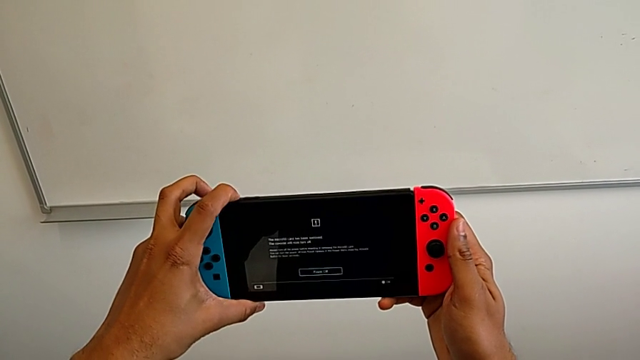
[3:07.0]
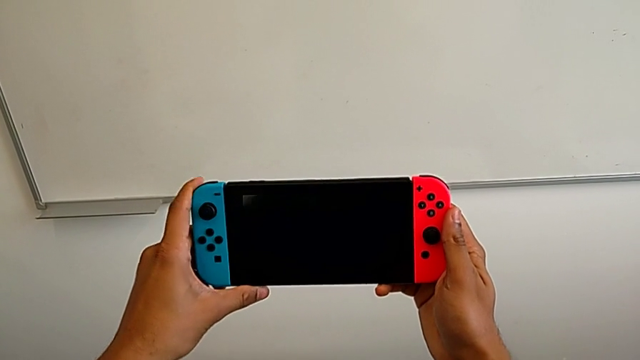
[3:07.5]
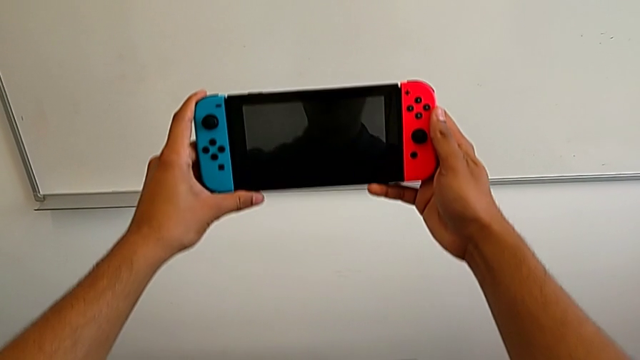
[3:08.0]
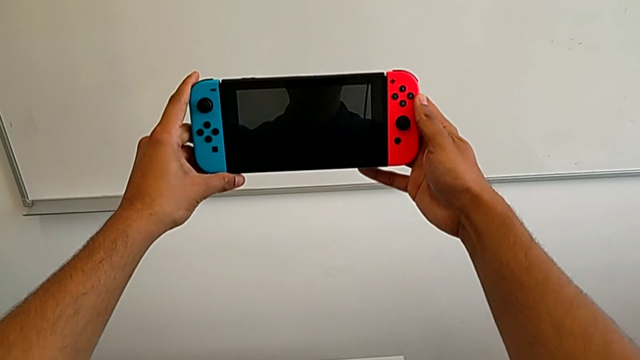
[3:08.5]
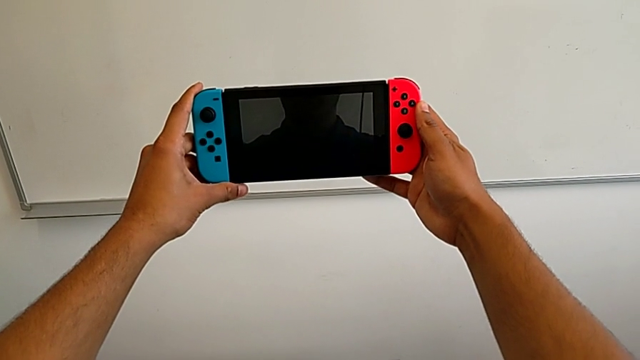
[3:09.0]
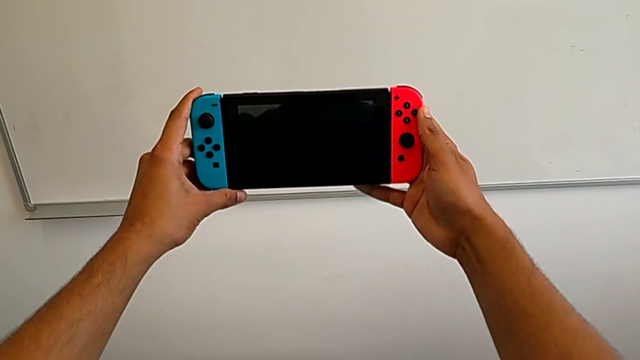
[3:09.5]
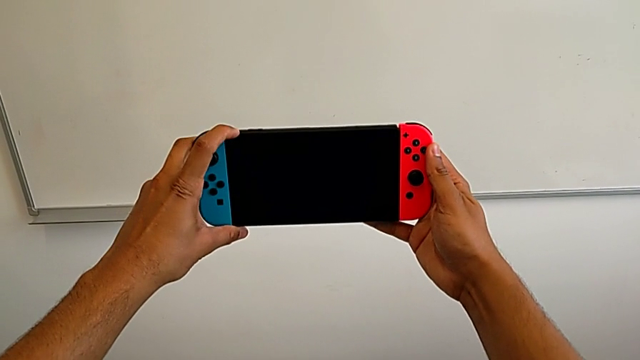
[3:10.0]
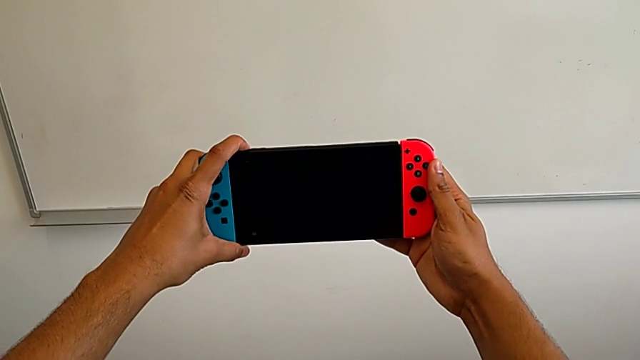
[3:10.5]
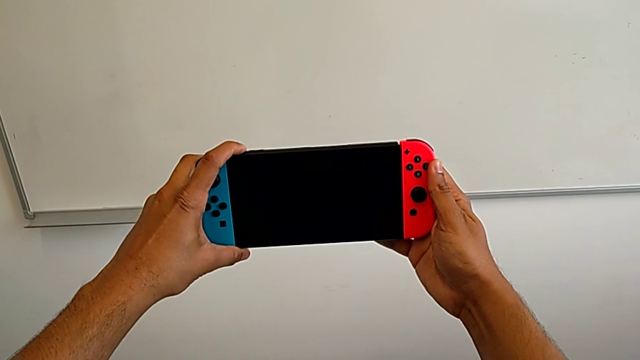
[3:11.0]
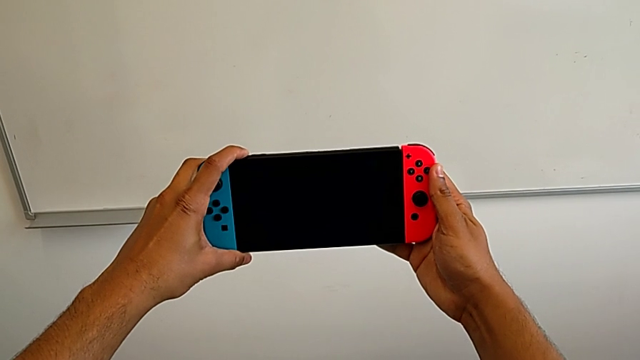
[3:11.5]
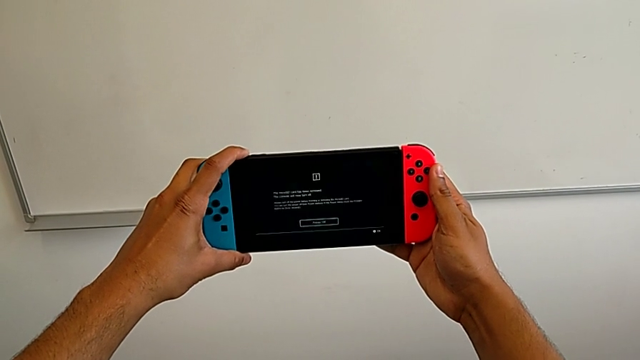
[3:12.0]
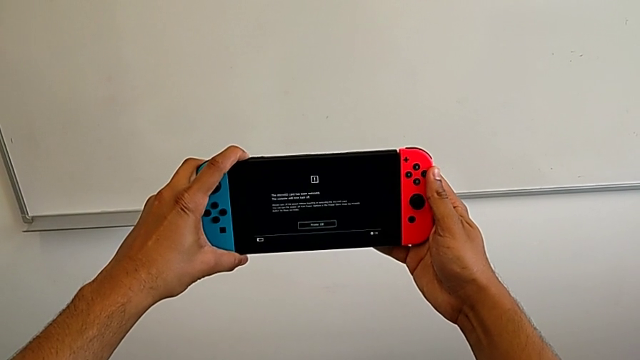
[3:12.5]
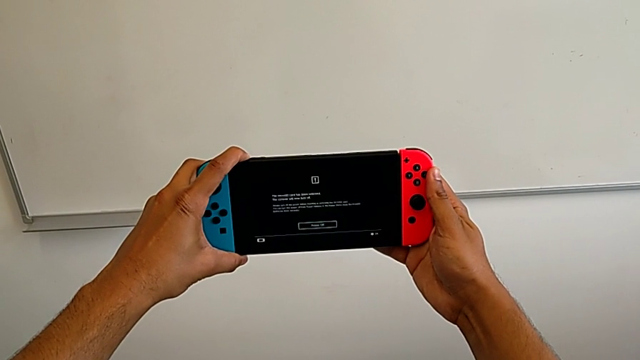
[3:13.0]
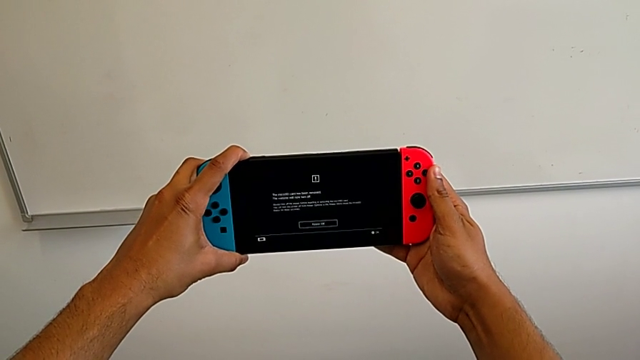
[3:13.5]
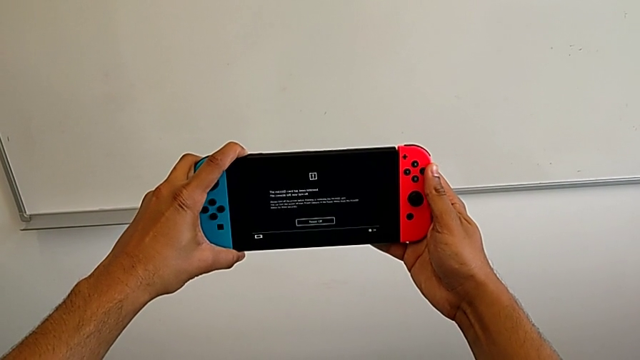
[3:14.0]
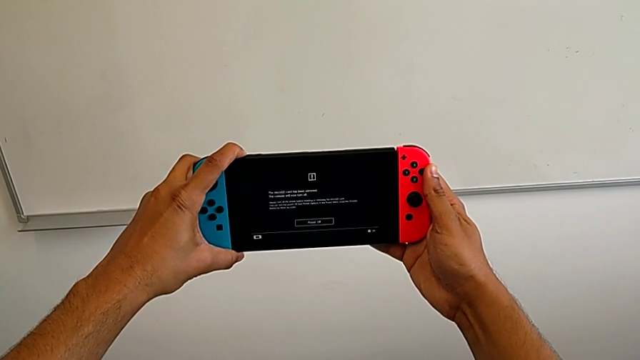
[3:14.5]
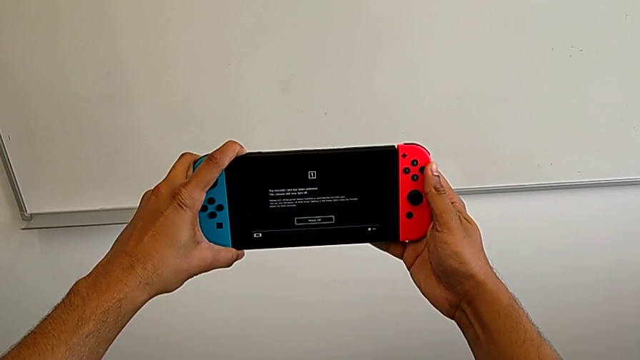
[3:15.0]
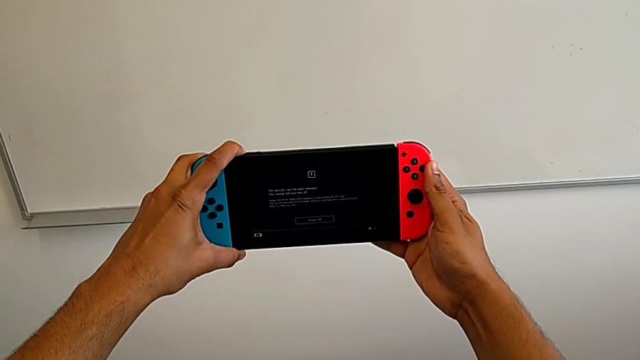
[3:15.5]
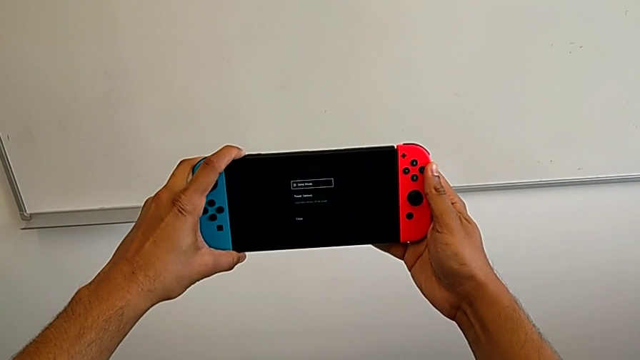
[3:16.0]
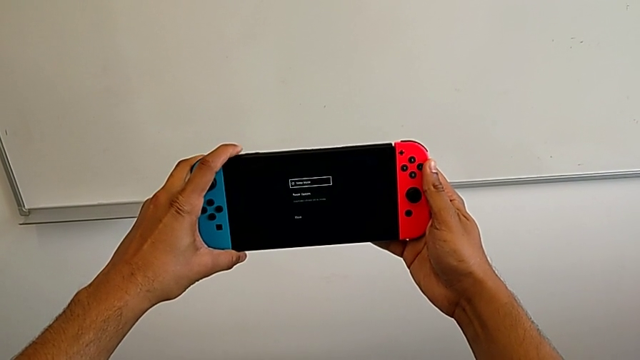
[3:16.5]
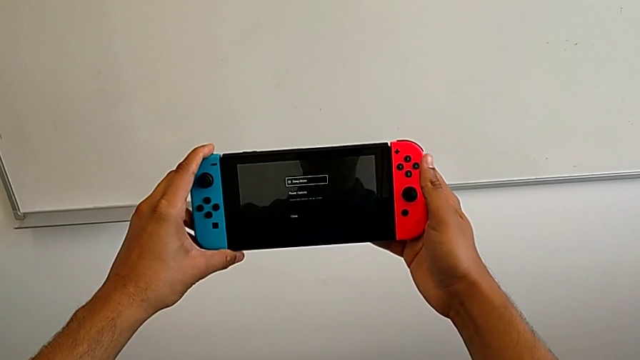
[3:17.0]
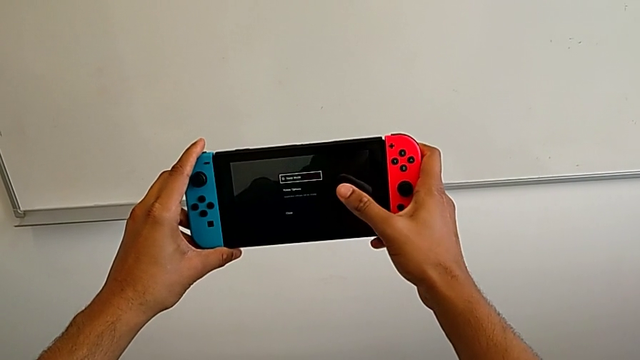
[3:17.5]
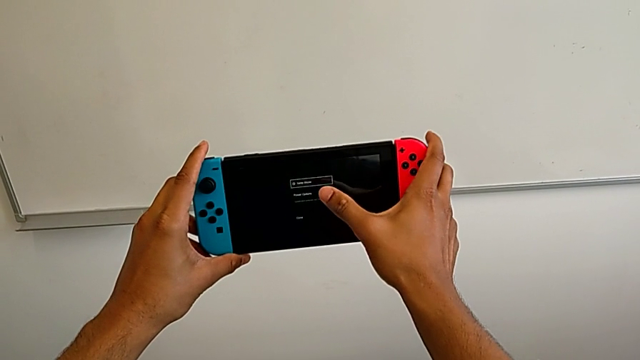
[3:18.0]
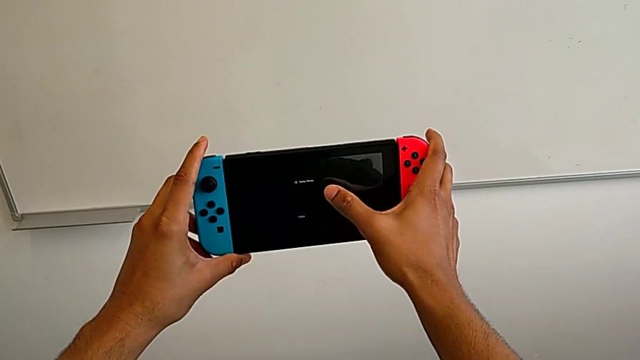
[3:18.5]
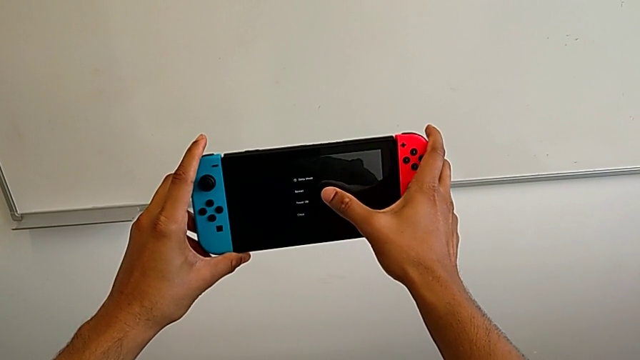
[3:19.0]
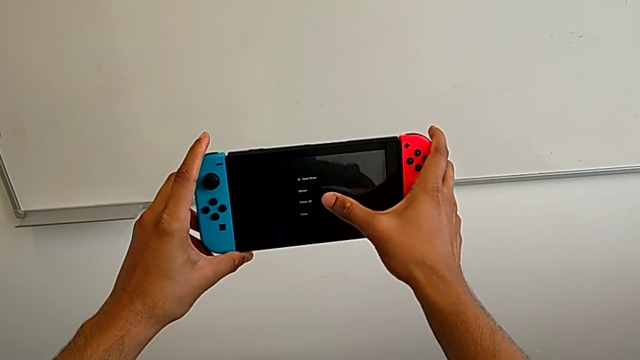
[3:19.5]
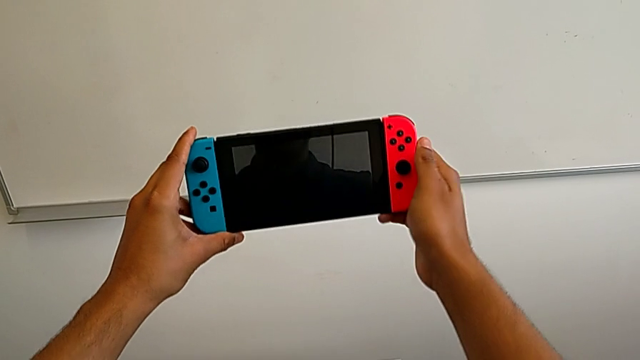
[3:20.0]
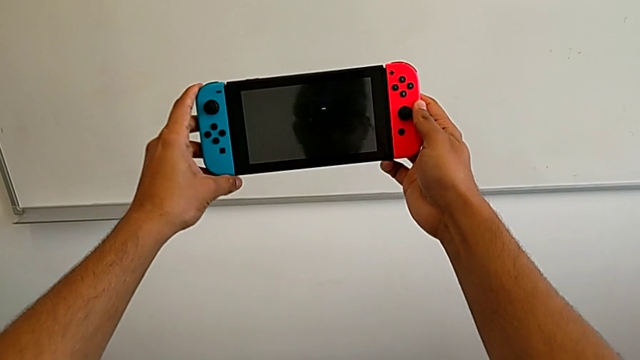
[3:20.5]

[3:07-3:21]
The camera wearer turns off the Nintendo Switch. They wrongly press the black button, but it doesn't turn the Nintendo Switch off. They press the black button and turn off the Nintendo Switch.
